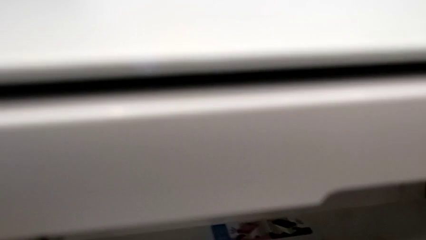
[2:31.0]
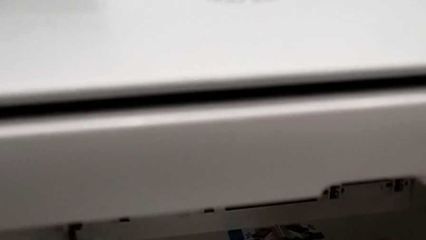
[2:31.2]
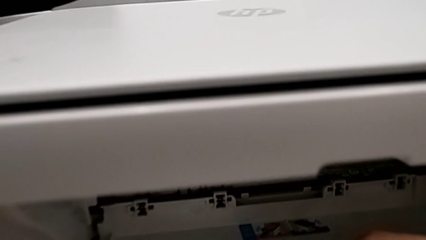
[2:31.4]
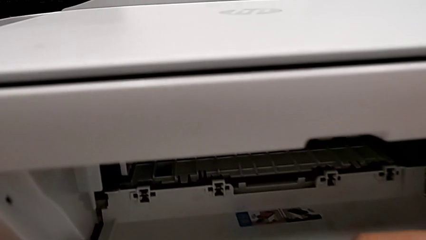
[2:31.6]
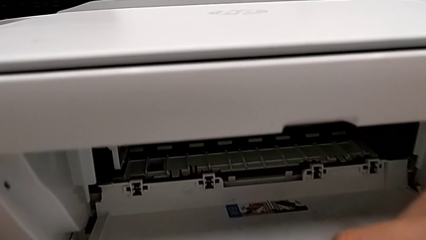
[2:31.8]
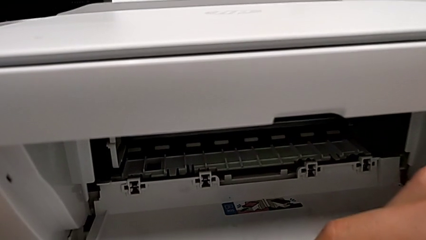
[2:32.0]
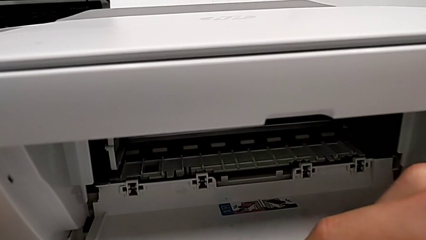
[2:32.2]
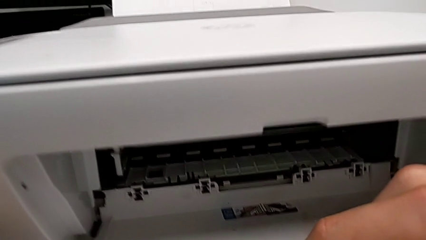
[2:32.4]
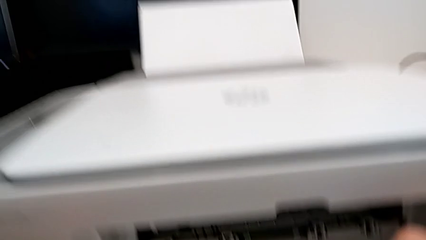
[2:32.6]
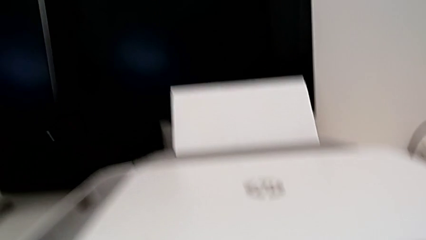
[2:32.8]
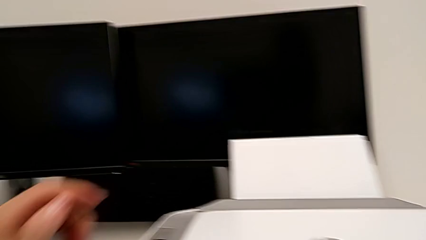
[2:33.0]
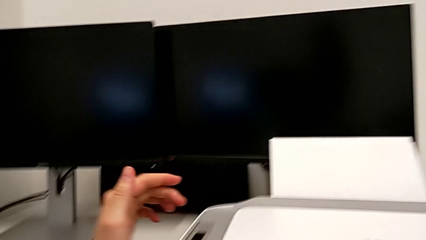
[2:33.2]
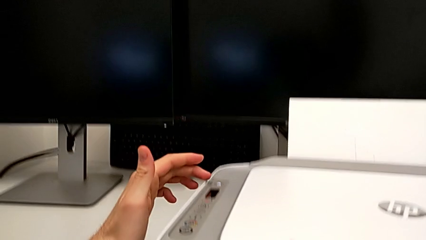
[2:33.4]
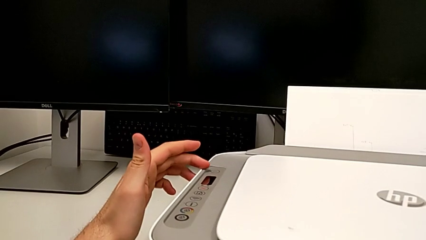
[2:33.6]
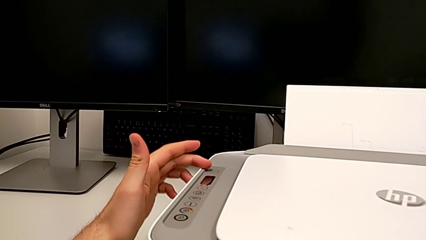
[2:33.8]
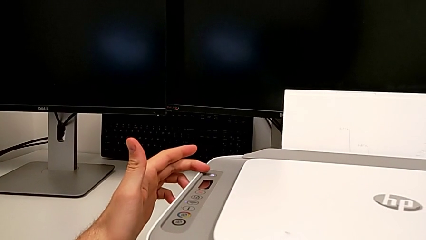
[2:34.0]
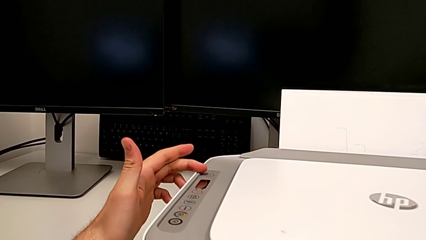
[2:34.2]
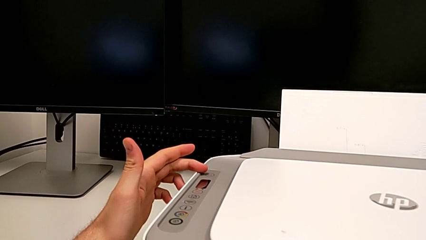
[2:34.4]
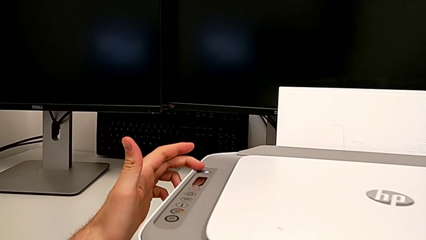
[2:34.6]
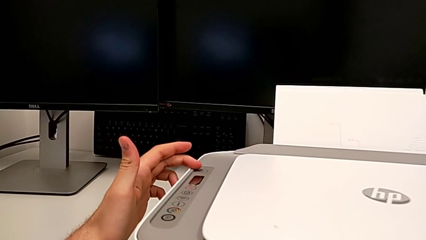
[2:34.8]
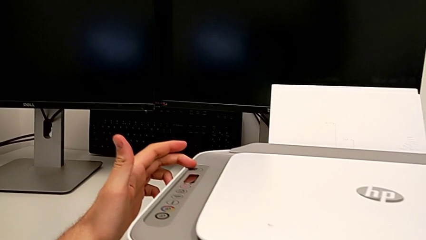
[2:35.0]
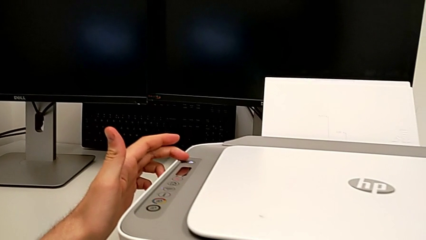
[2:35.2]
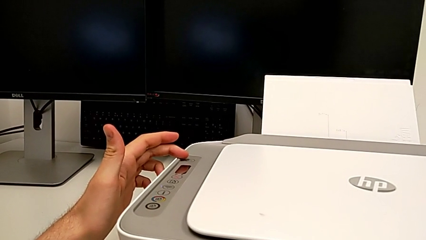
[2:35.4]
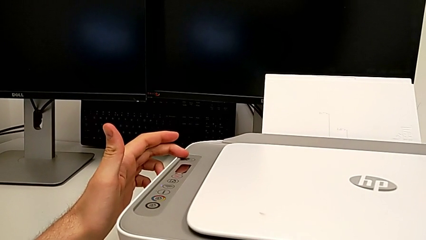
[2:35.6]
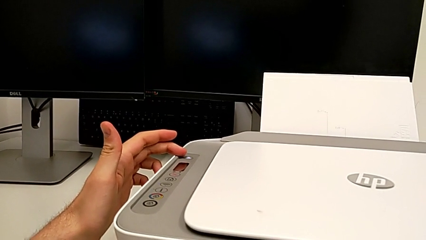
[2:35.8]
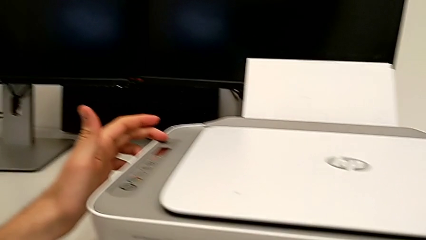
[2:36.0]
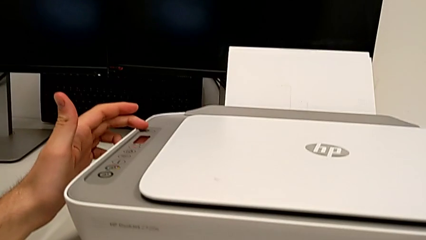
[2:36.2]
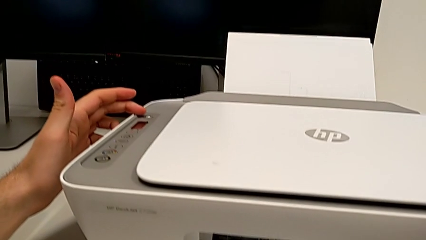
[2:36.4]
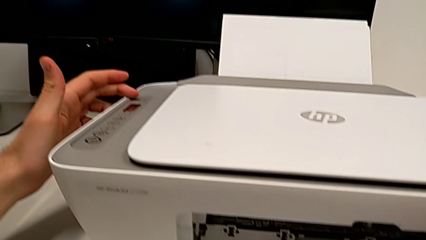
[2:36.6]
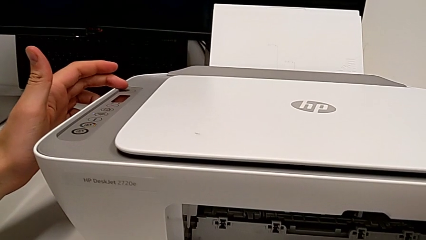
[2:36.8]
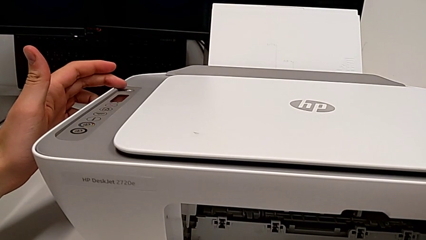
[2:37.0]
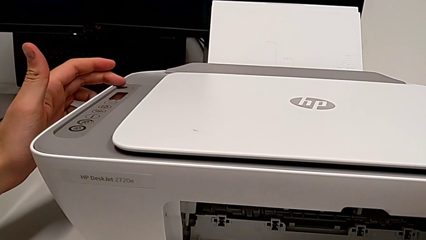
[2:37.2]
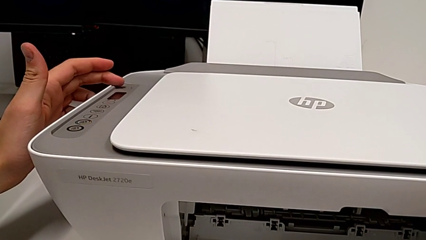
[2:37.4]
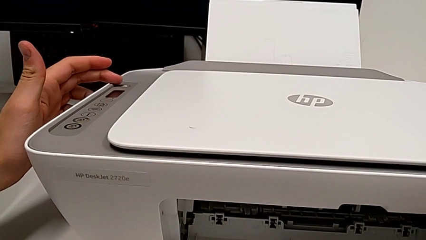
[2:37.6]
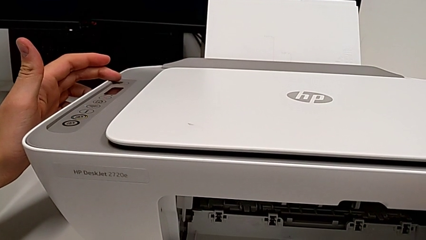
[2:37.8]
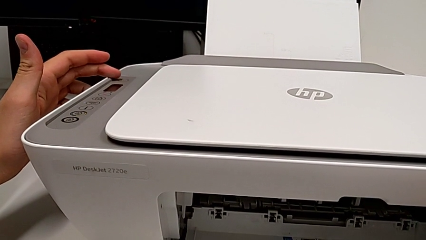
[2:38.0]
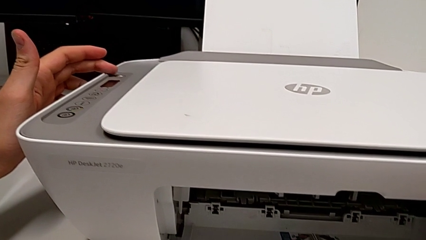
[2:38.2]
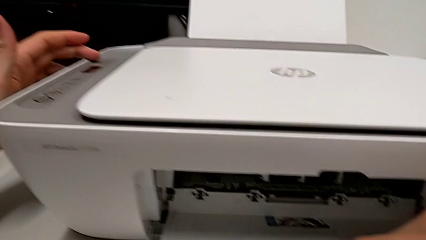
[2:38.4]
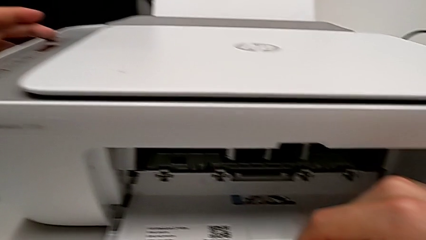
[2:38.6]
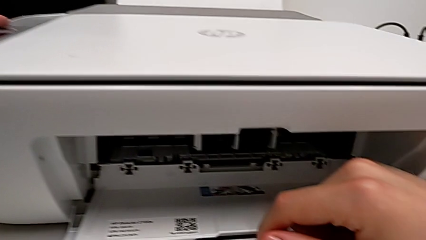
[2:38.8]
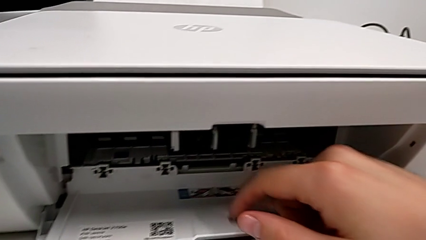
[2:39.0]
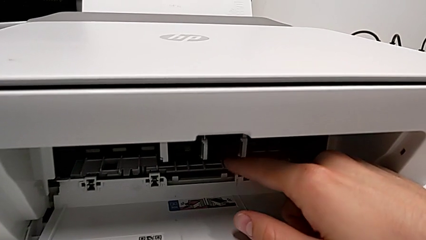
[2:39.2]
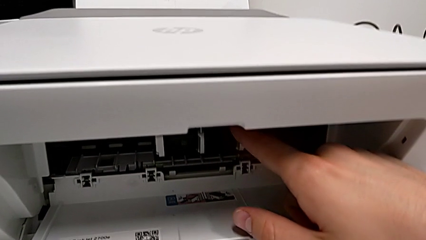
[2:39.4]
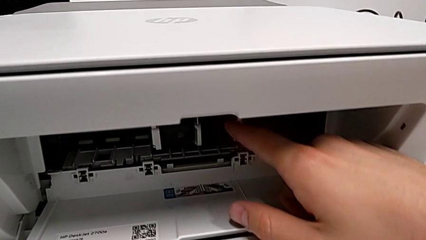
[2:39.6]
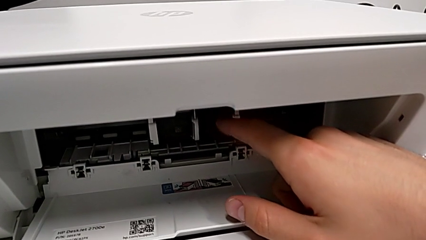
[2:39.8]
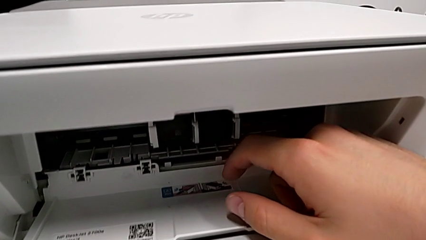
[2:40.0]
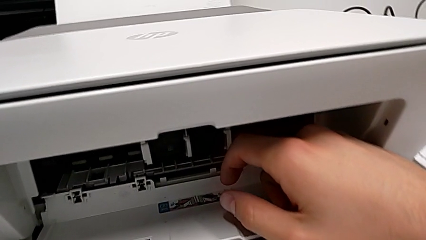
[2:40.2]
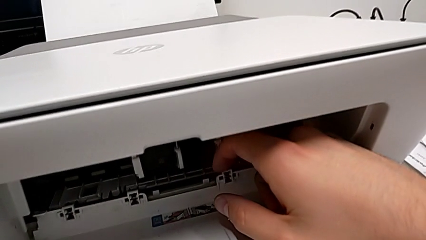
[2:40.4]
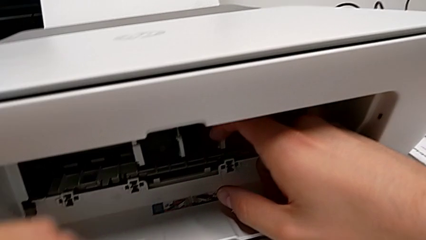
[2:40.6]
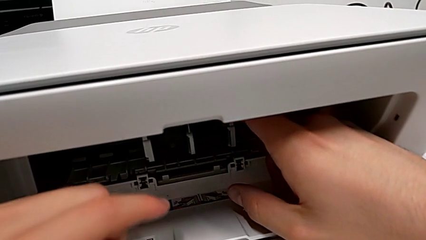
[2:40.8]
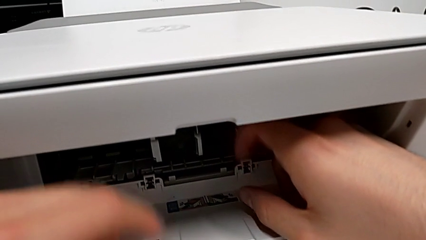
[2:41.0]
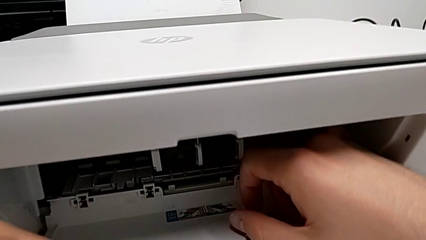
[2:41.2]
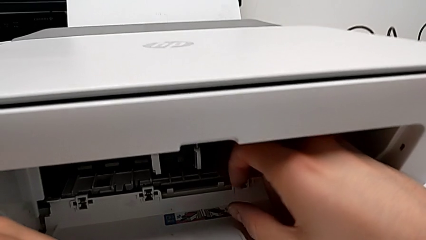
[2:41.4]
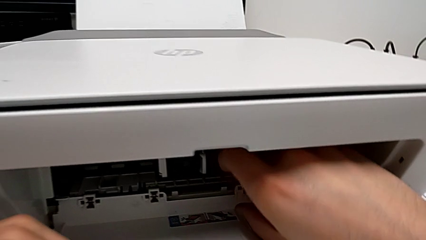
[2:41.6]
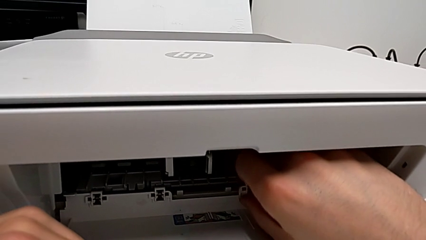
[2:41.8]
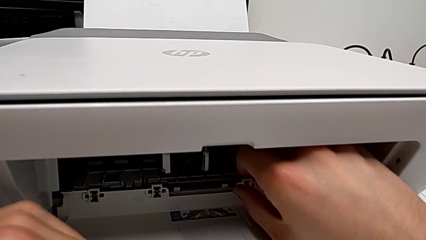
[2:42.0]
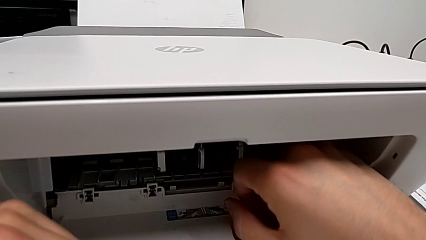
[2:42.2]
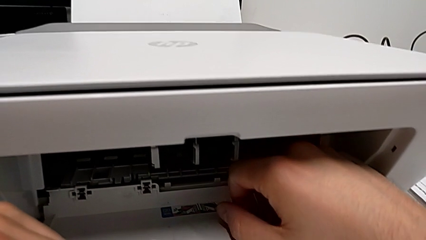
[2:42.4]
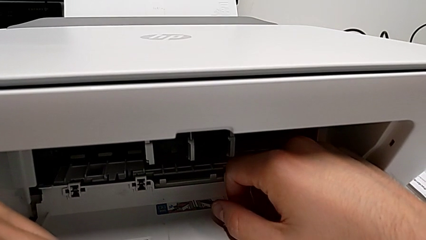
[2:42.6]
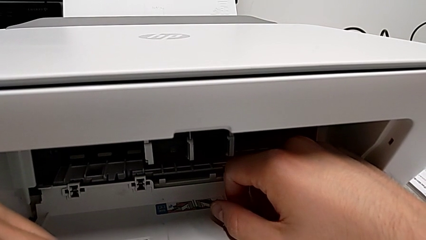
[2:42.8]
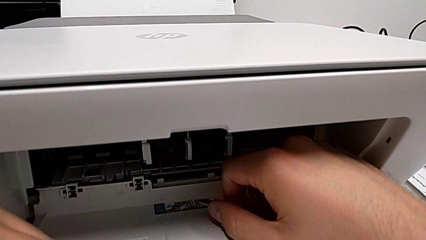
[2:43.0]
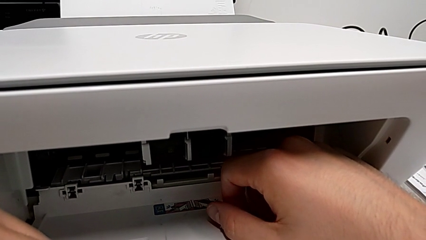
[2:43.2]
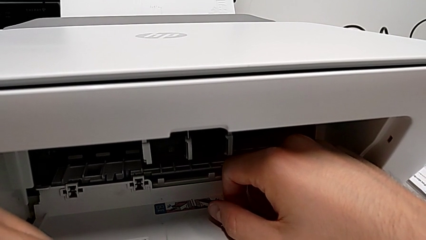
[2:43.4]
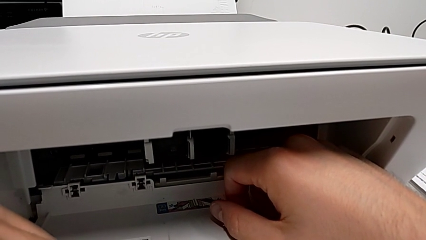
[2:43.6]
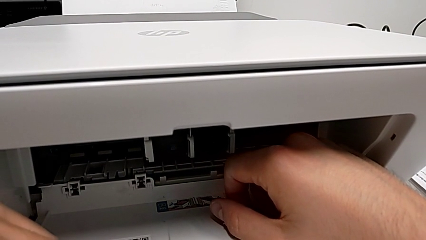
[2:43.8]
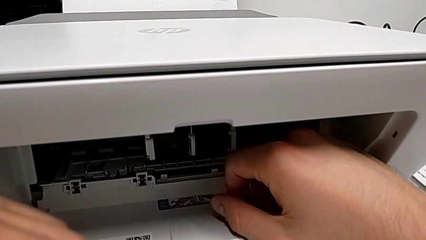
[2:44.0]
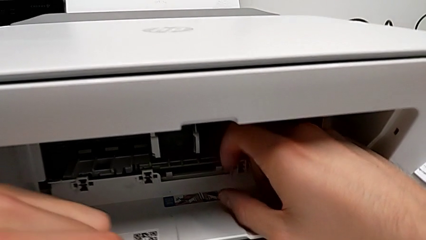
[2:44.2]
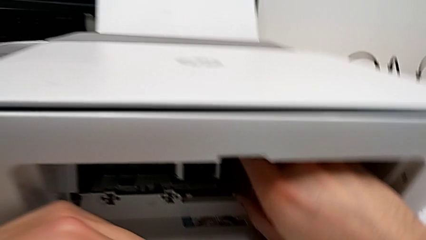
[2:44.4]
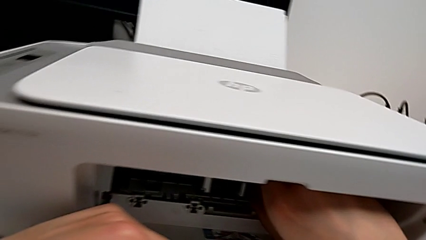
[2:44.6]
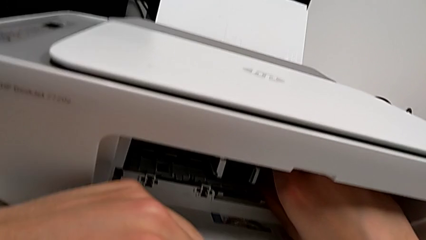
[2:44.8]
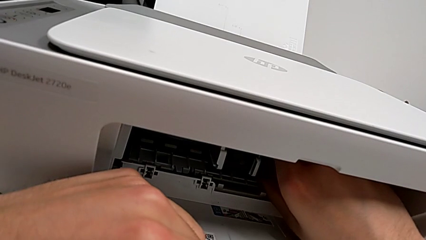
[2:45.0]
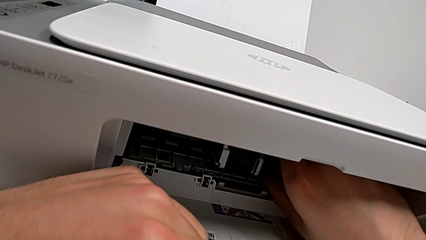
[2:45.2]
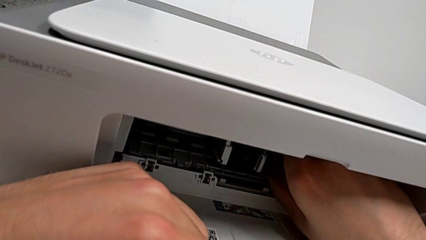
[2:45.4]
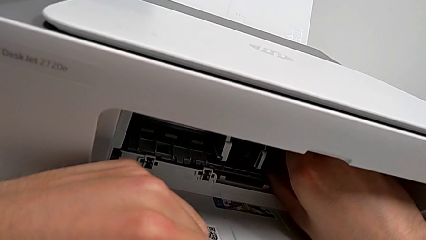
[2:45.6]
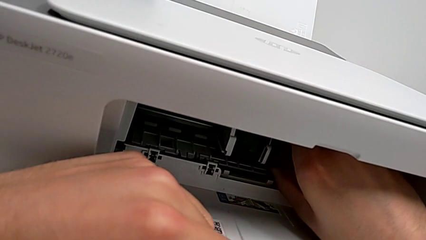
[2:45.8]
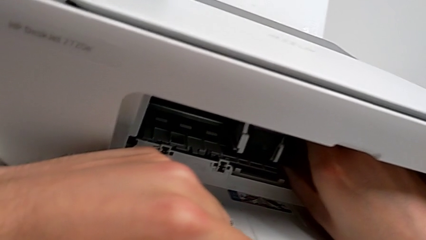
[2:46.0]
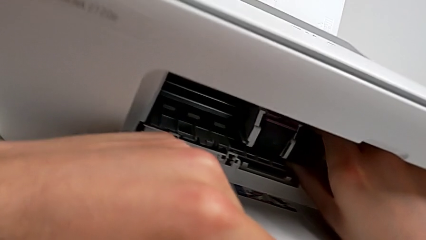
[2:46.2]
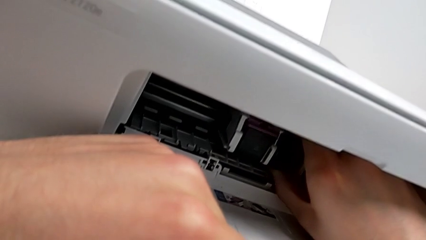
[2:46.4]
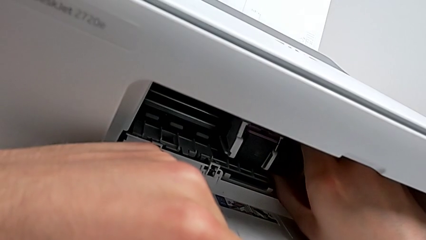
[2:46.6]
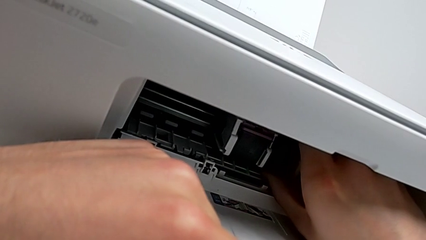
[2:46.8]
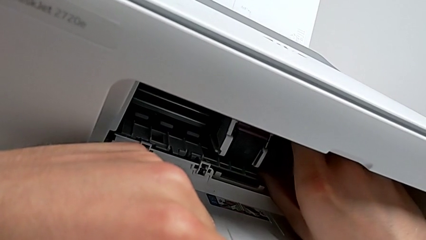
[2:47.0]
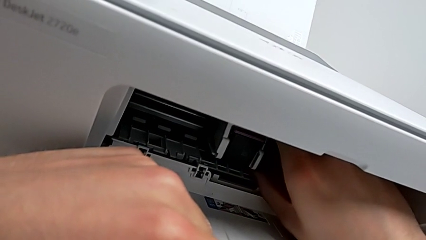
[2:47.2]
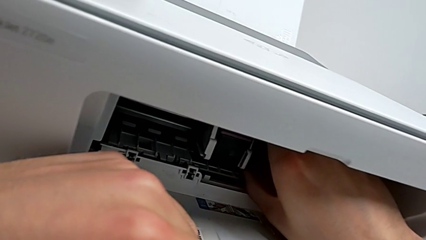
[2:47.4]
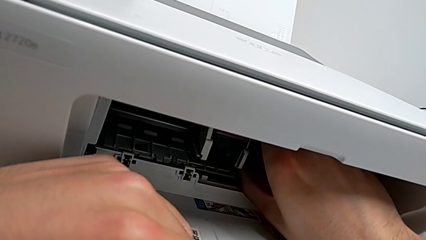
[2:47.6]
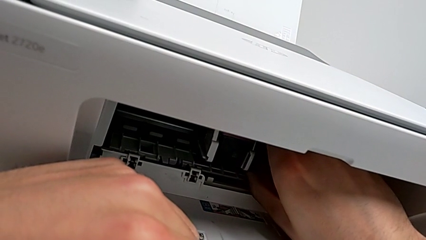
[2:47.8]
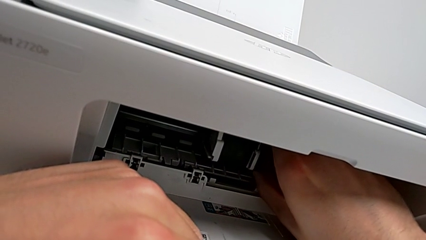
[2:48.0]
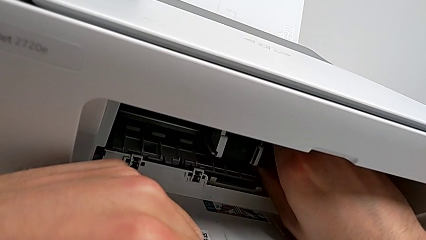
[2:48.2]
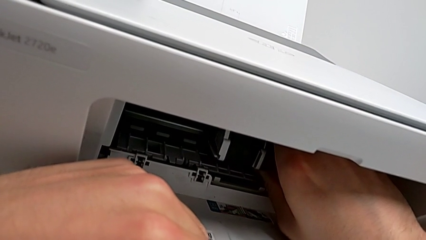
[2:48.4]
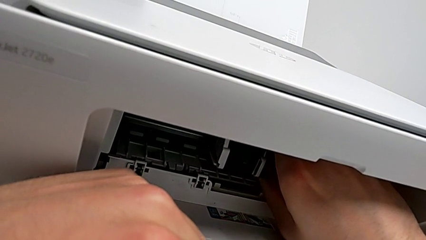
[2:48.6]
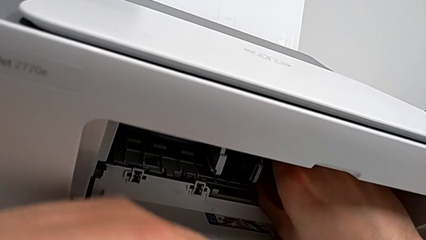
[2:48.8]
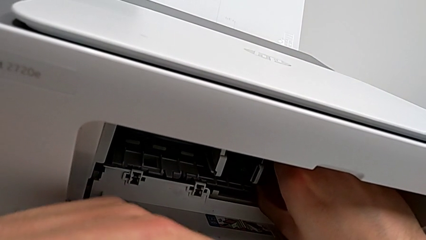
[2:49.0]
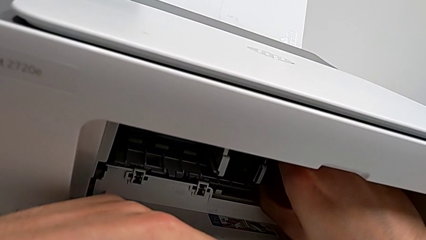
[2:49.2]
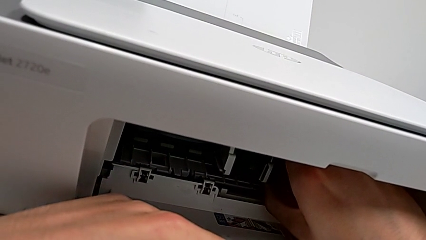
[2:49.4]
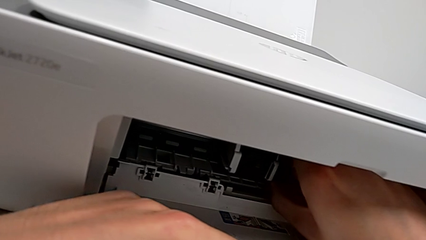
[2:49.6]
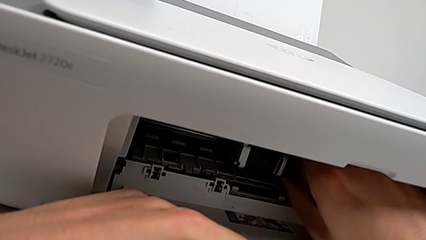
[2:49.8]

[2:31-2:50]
The camera wearer is attempting to change the cartridge, but the teacher corrects them. They wrongly touch the top button and grab the bottom cartridge gate.
